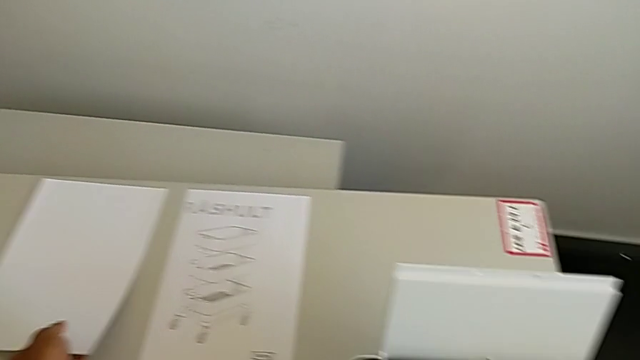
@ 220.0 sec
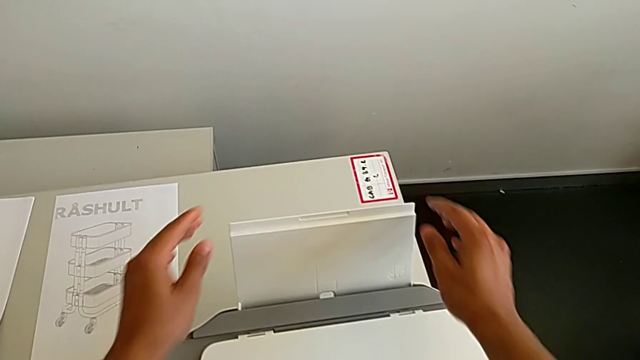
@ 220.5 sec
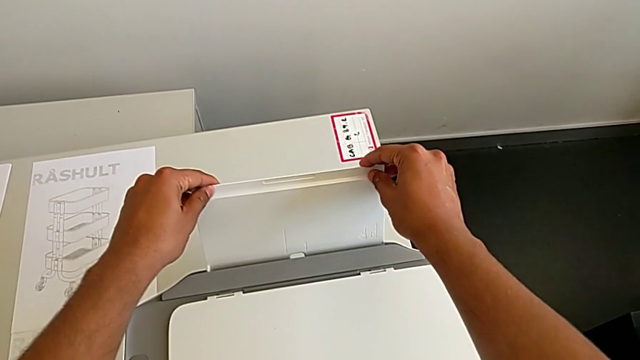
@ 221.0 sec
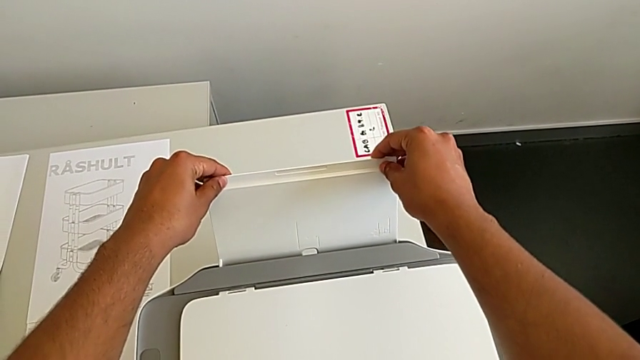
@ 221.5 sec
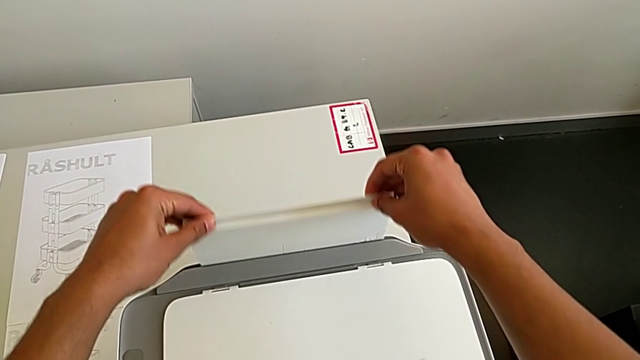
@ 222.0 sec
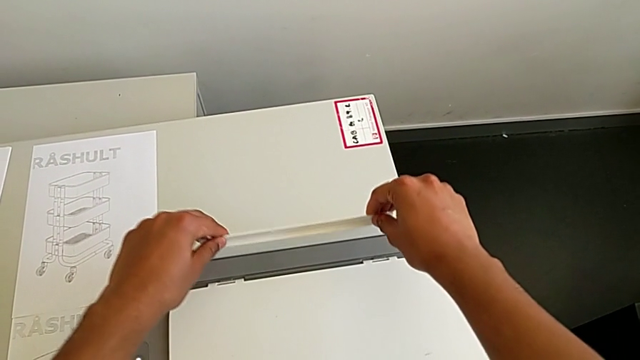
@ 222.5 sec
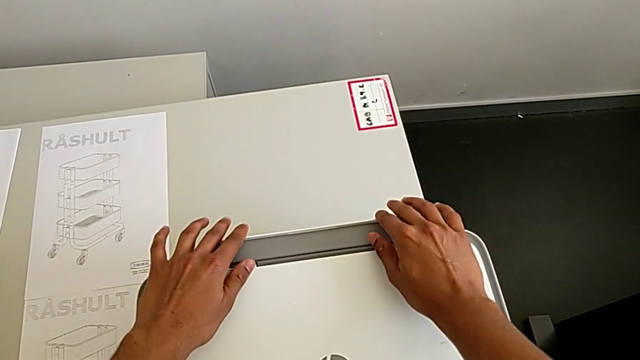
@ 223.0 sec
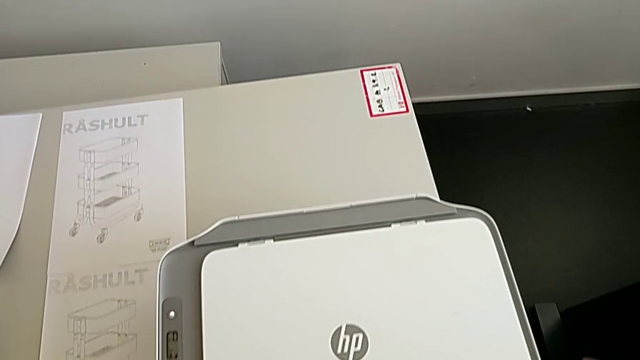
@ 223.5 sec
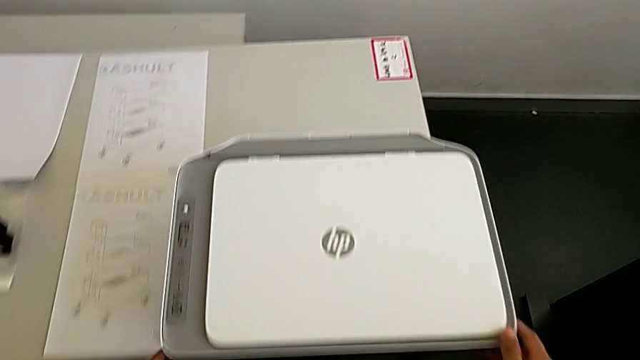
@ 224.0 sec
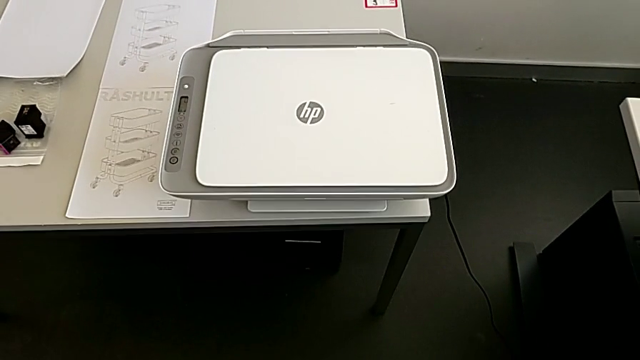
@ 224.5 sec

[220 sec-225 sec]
The camera wearer is removing the sheets and closing the printer. They close the paper tray.
